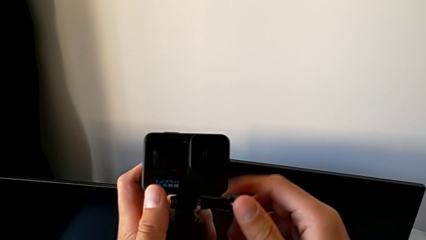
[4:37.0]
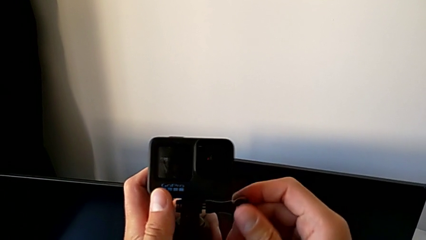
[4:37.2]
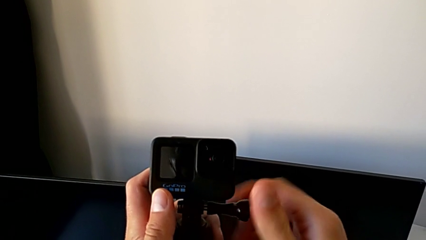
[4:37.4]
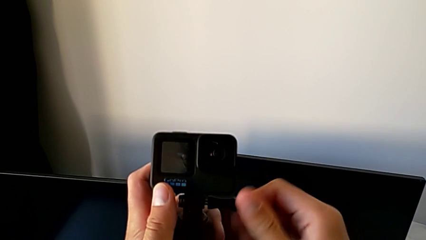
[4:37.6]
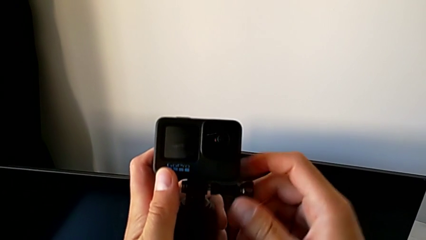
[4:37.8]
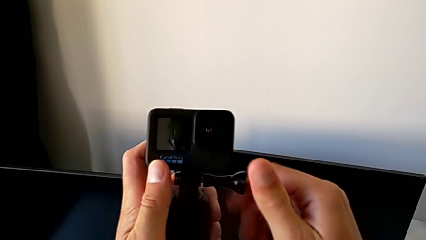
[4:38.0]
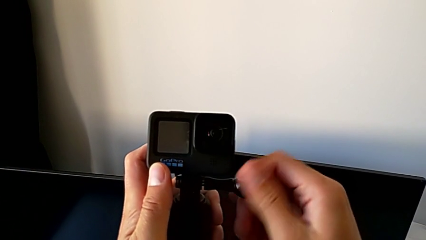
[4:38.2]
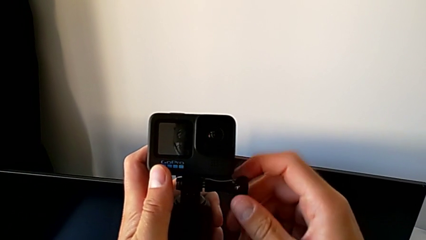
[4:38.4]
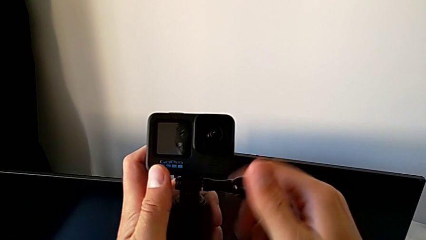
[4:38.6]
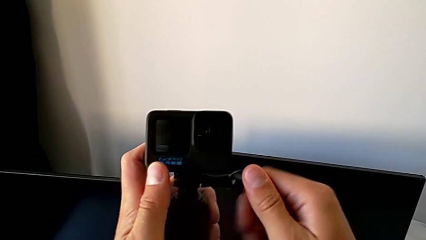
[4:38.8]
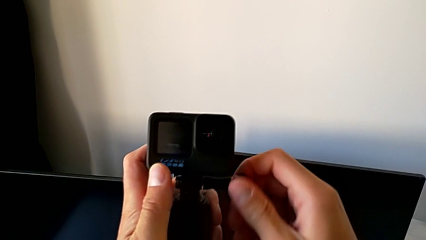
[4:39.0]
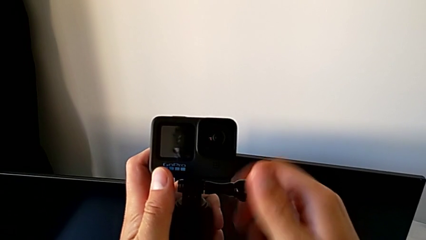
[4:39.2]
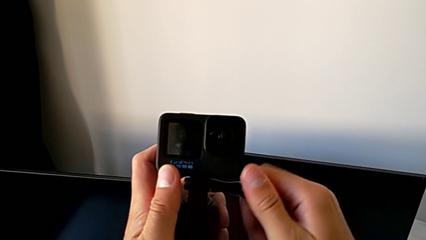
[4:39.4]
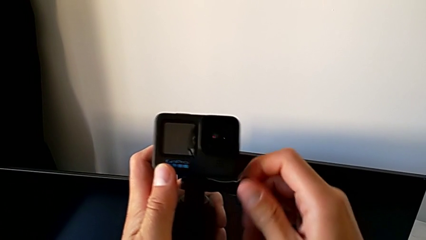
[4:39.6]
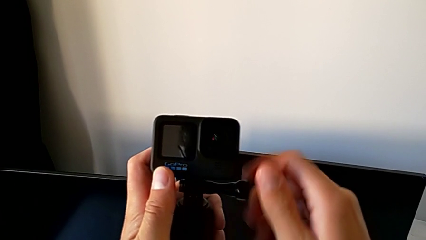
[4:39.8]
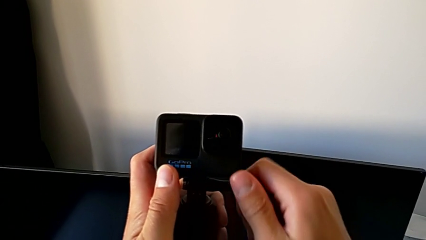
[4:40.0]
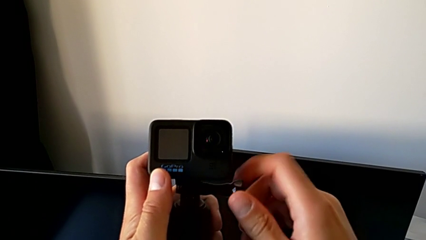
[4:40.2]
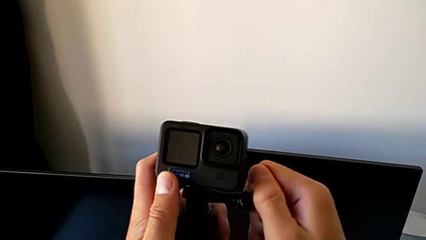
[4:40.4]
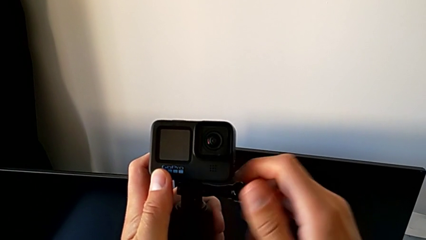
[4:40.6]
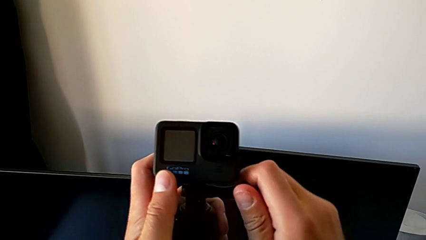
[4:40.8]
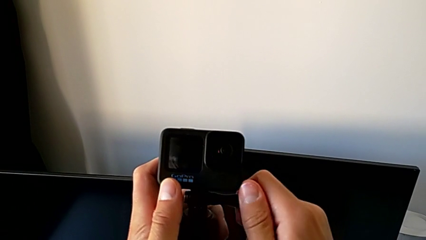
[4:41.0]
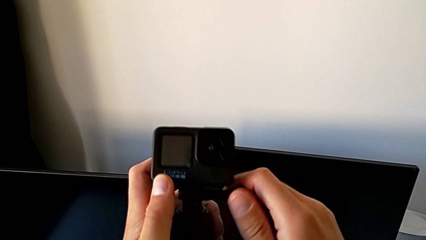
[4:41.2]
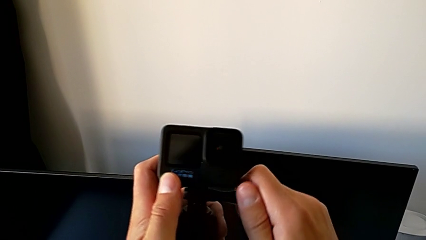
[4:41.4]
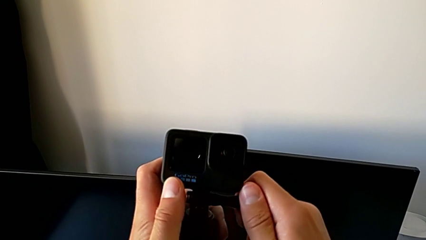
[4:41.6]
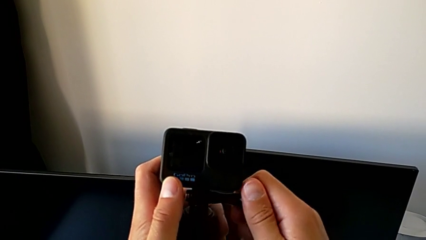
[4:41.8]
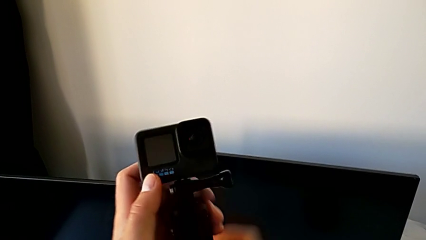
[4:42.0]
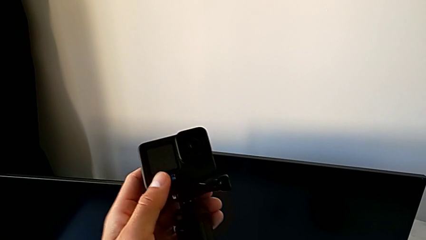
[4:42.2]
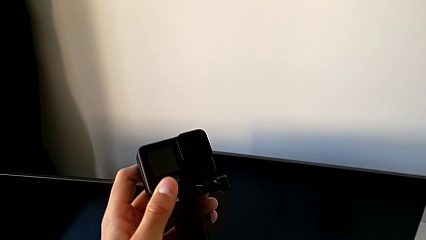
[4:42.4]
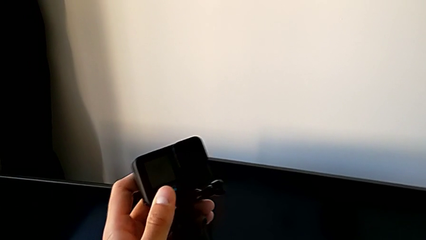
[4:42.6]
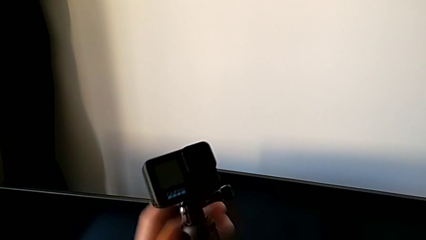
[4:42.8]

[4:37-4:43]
The camera wearer is assembling the GoPro into a handheld grip. They screw the screw.

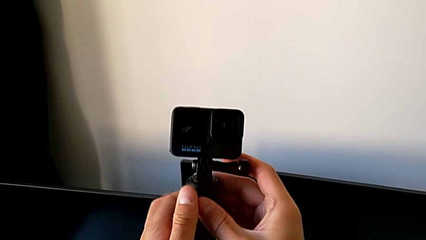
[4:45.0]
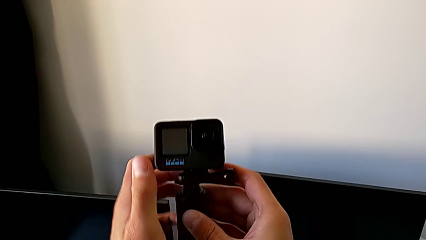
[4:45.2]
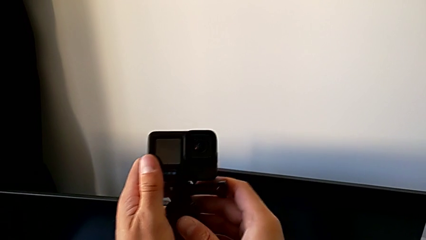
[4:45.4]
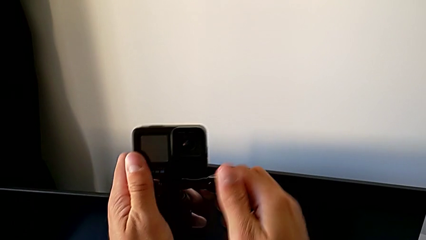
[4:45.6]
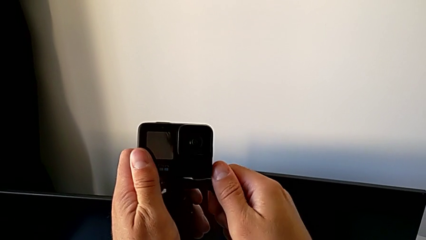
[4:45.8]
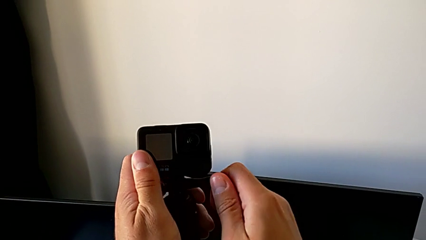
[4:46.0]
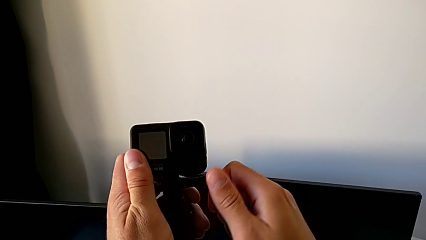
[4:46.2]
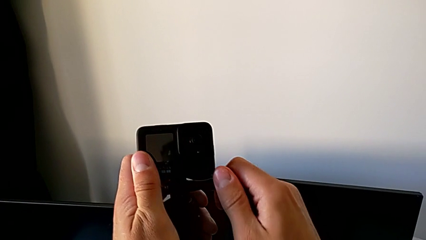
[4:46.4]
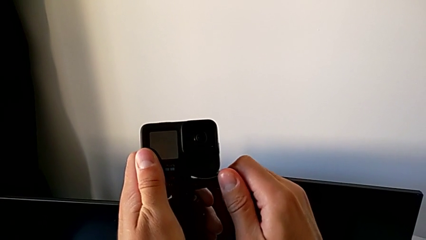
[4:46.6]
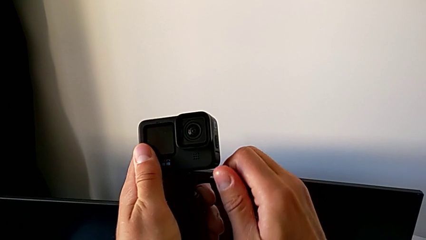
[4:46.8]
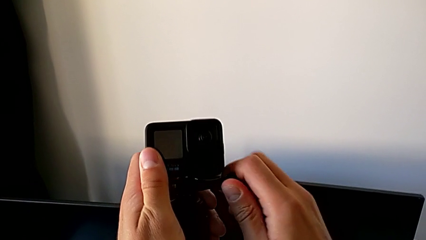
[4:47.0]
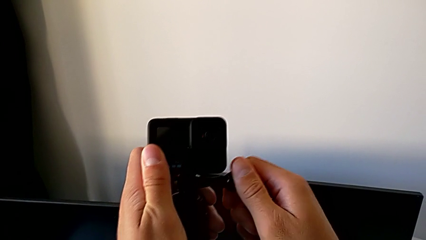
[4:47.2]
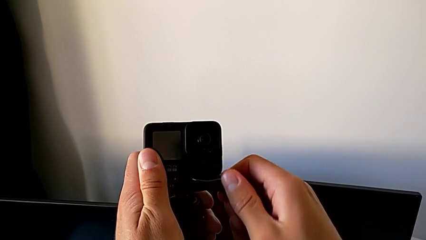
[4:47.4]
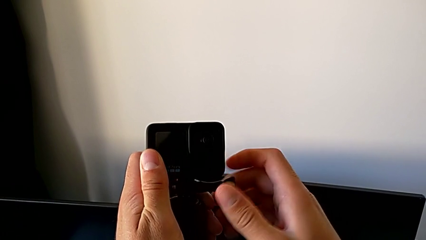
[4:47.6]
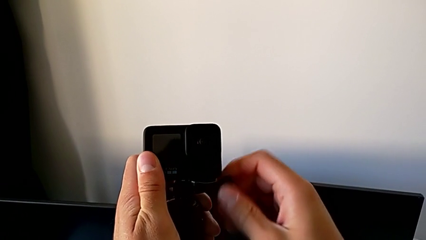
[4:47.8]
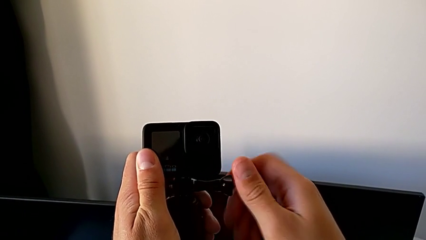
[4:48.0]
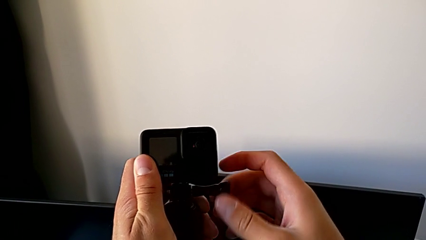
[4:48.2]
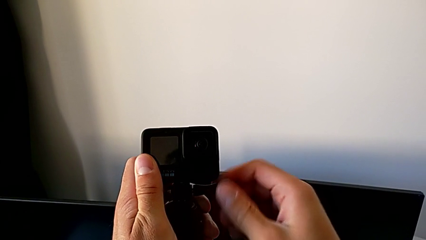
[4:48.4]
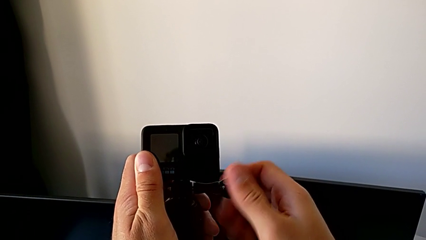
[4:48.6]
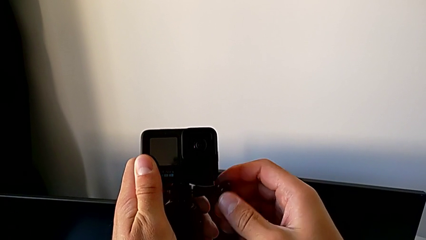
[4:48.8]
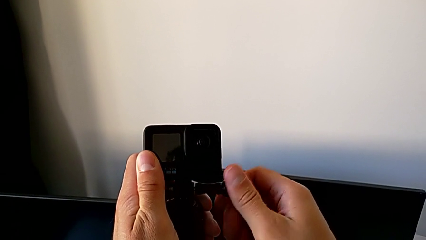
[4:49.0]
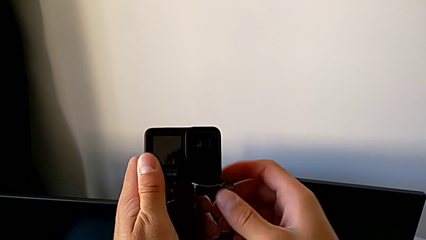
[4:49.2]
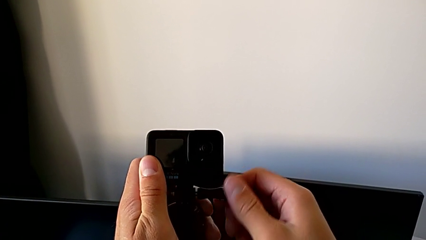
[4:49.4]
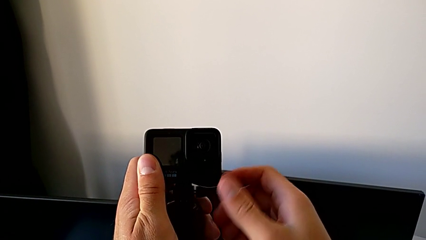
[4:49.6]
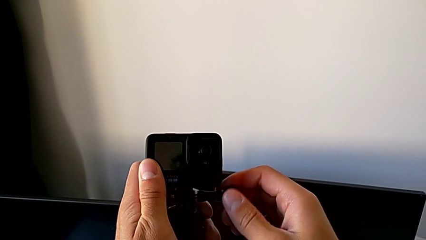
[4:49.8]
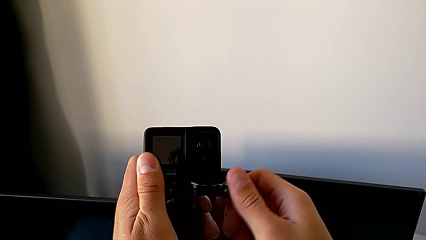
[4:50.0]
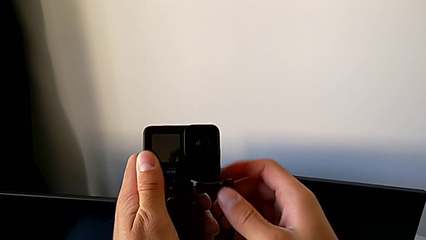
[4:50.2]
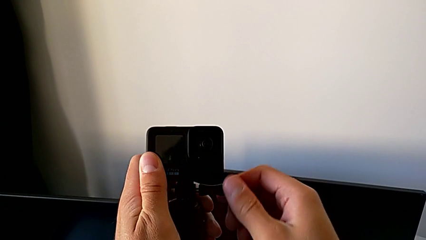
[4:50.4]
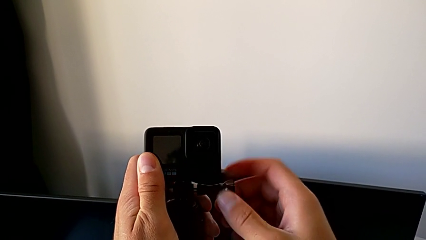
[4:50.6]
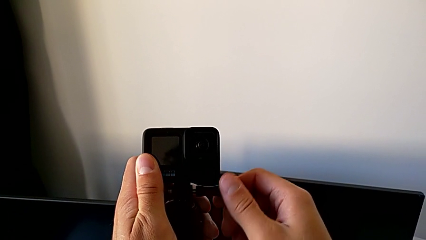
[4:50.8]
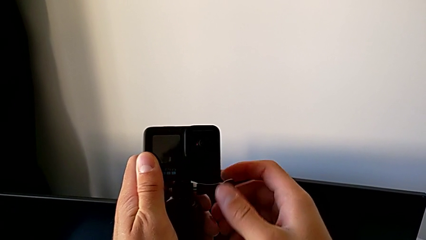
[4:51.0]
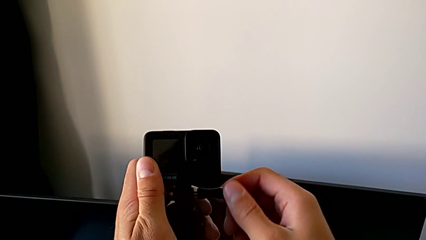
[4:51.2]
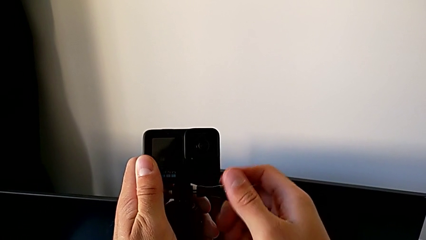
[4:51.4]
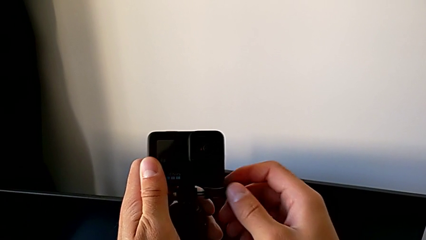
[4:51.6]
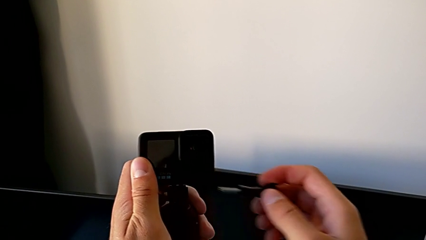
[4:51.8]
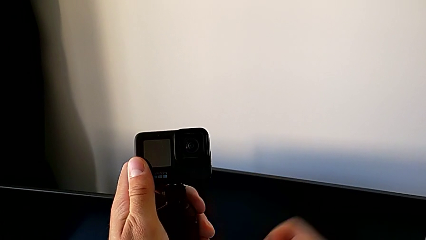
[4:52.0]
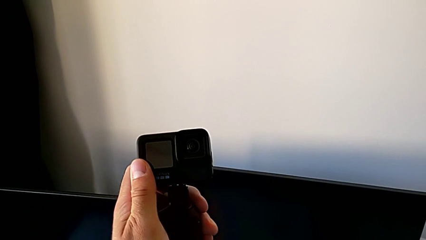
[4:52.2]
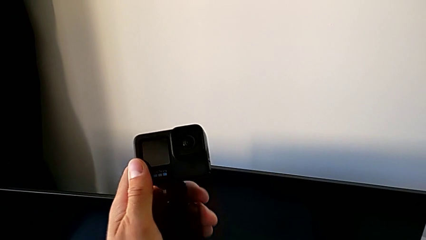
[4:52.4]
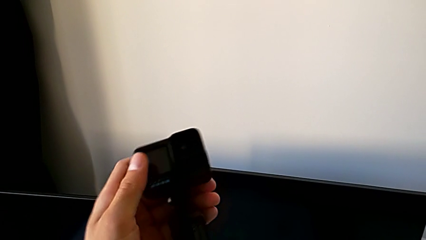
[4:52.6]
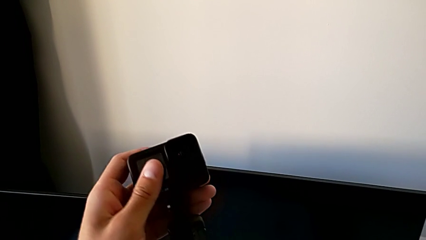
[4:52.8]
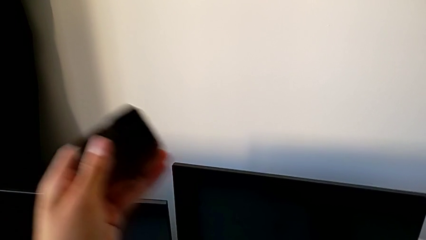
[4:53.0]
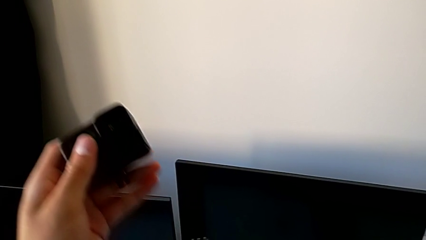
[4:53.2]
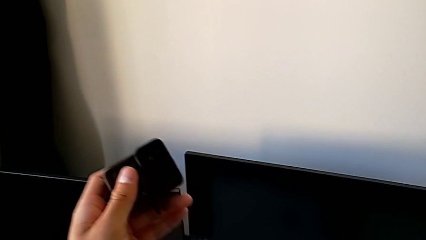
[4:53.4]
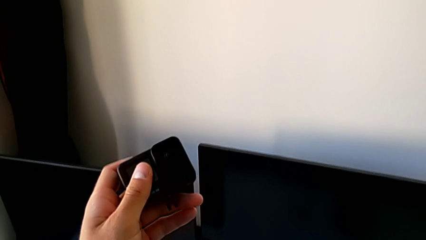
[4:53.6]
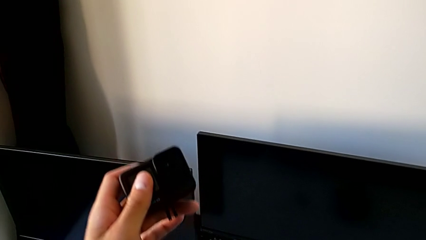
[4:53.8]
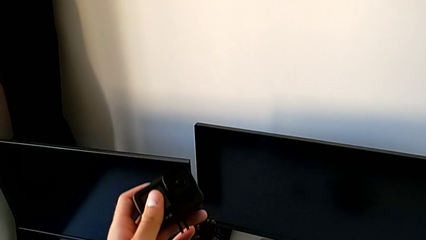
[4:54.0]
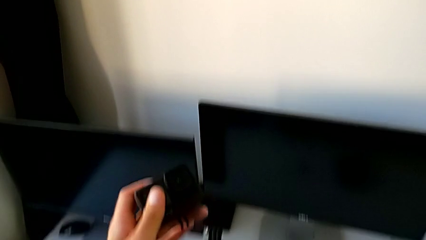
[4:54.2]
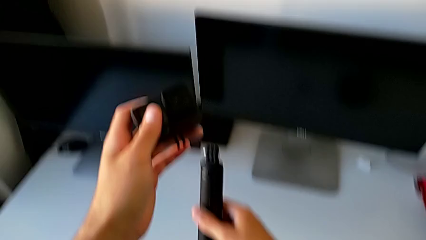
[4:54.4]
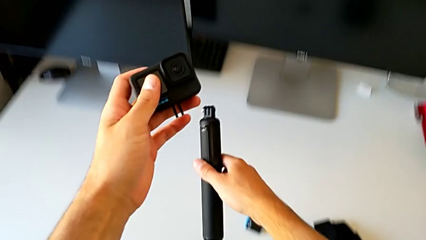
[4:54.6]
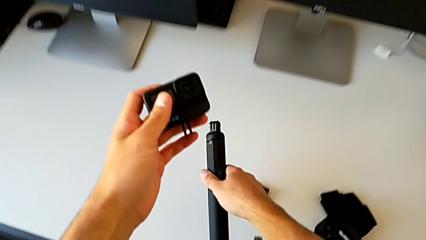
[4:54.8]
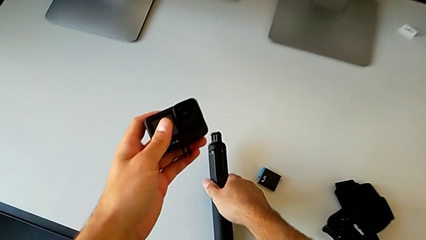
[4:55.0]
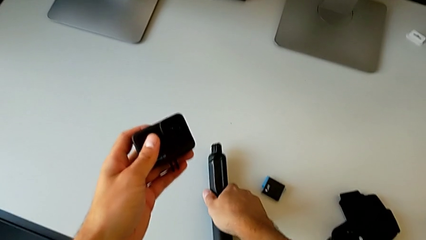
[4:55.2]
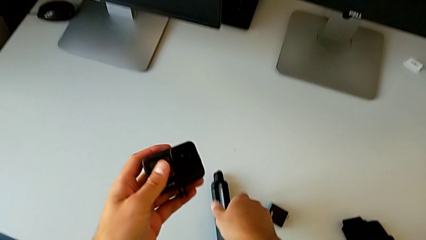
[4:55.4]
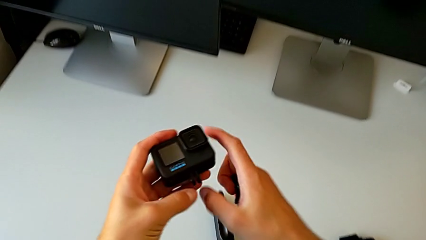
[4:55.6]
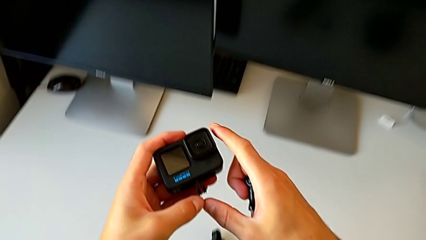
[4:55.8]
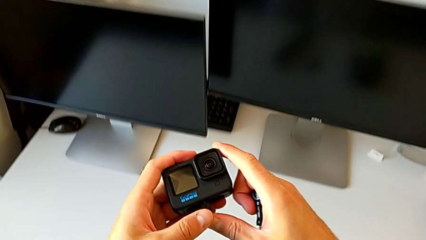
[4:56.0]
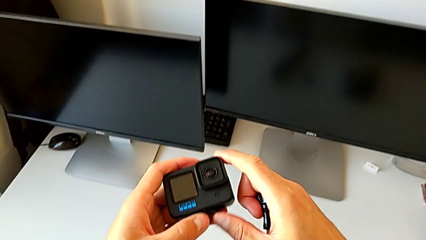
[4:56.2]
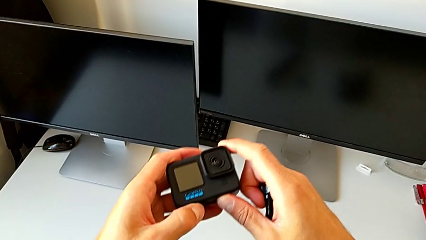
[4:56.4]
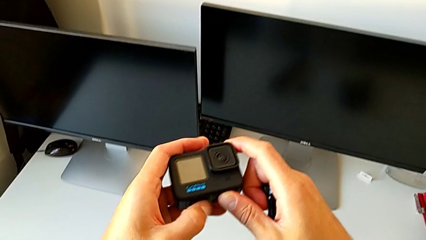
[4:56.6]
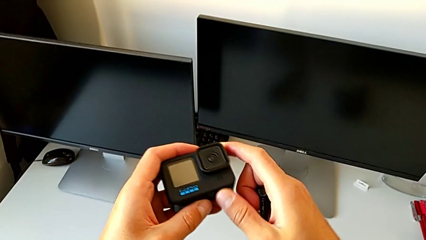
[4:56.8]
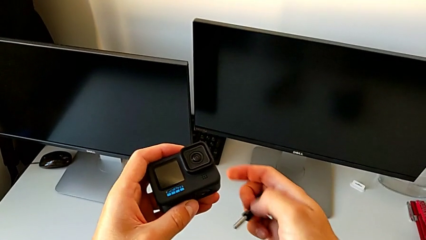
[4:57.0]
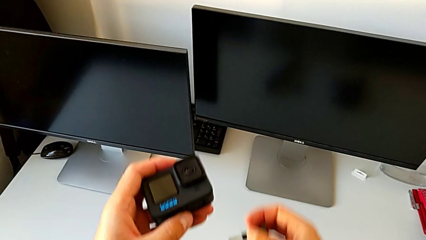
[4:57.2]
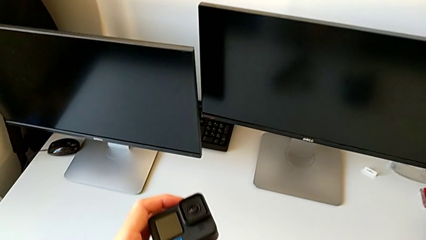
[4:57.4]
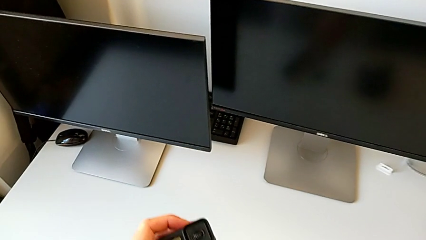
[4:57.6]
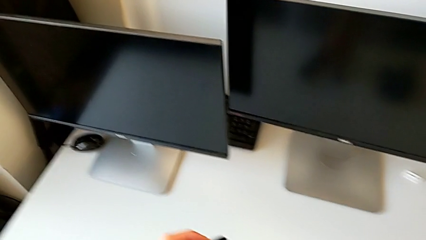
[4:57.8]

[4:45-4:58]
The camera wearer is disassembling the GoPro from the handheld grip. They unscrew the screw, withdraw the GoPro and place the handheld grip.
